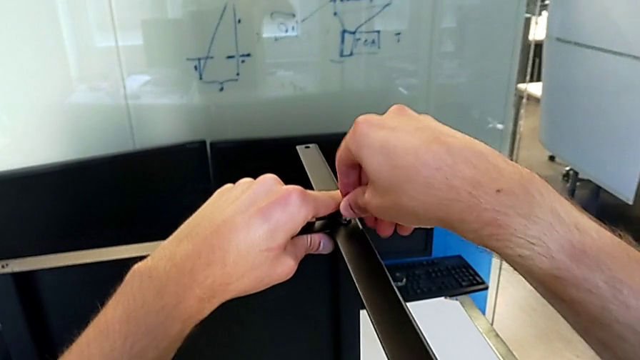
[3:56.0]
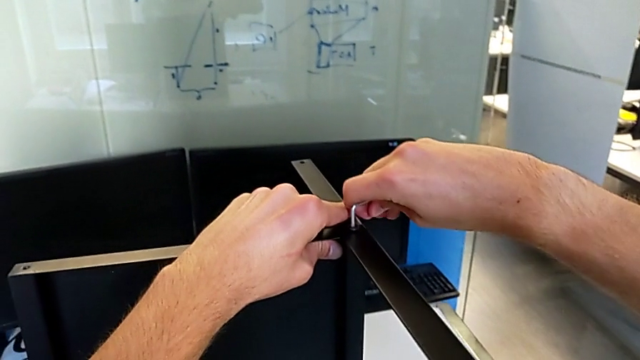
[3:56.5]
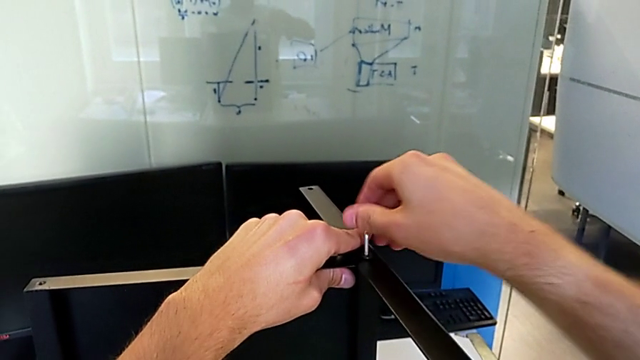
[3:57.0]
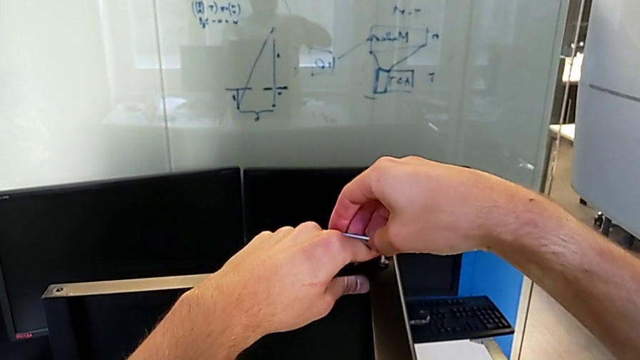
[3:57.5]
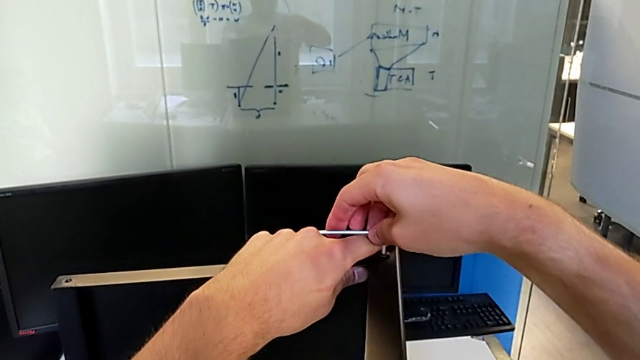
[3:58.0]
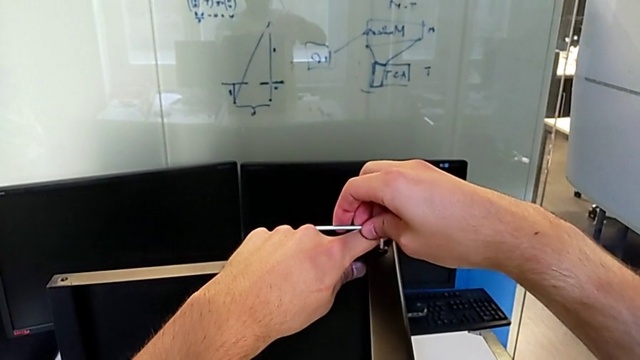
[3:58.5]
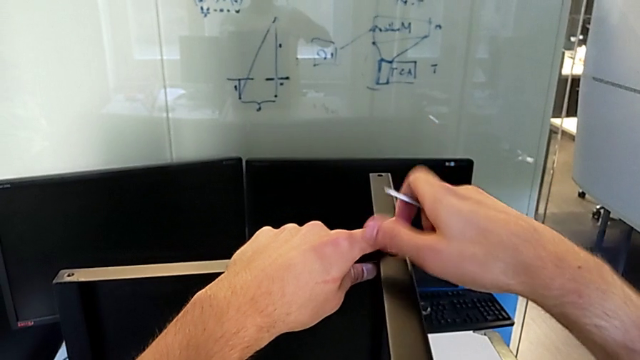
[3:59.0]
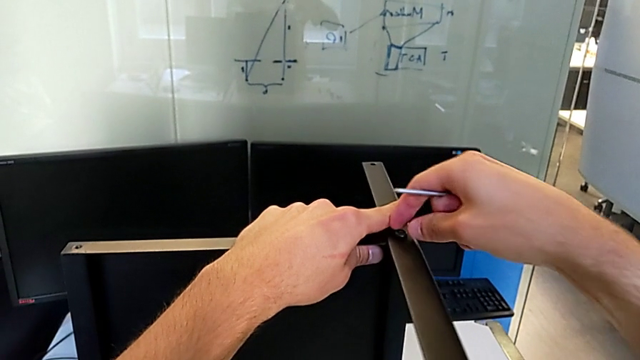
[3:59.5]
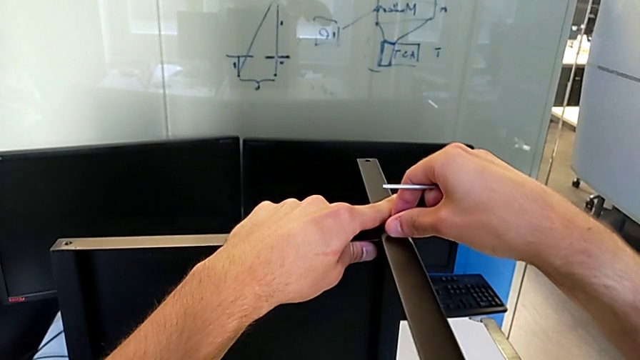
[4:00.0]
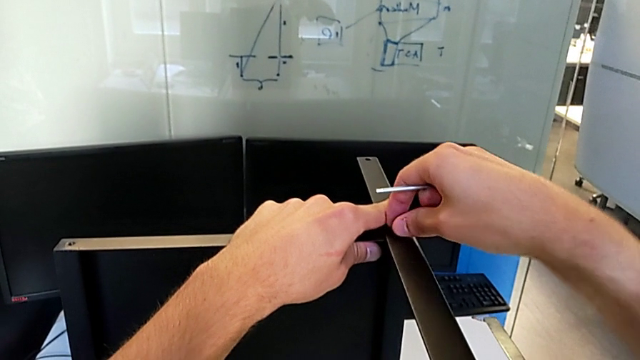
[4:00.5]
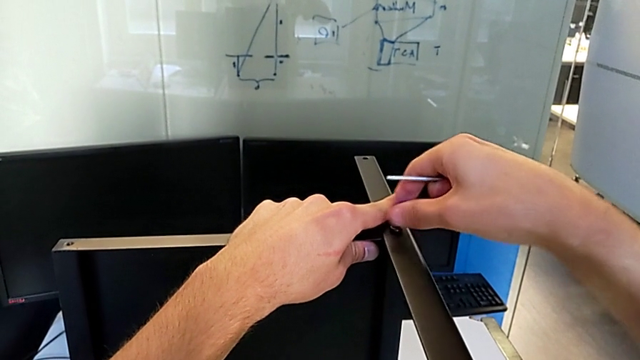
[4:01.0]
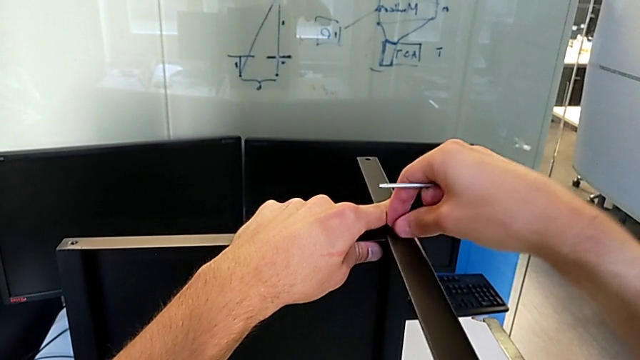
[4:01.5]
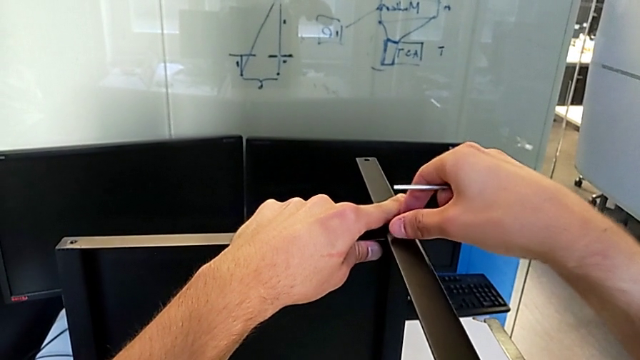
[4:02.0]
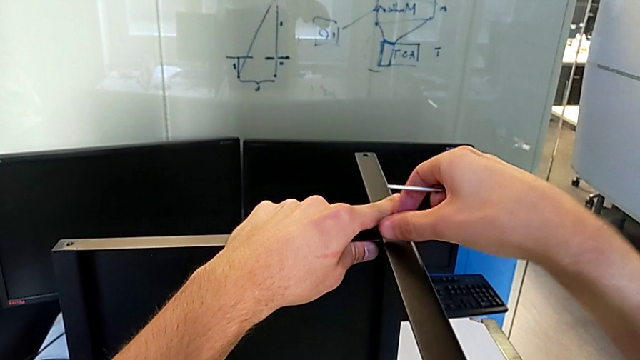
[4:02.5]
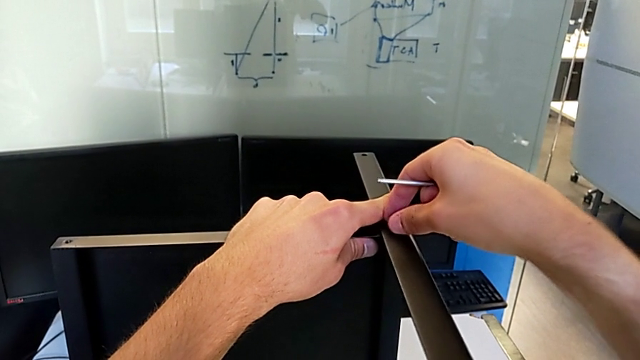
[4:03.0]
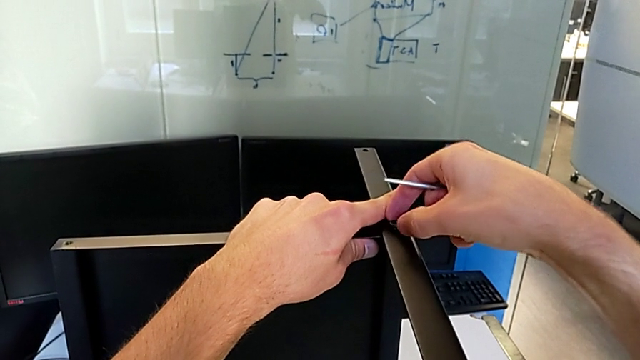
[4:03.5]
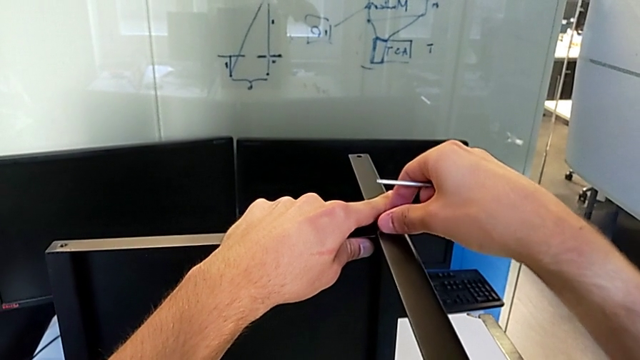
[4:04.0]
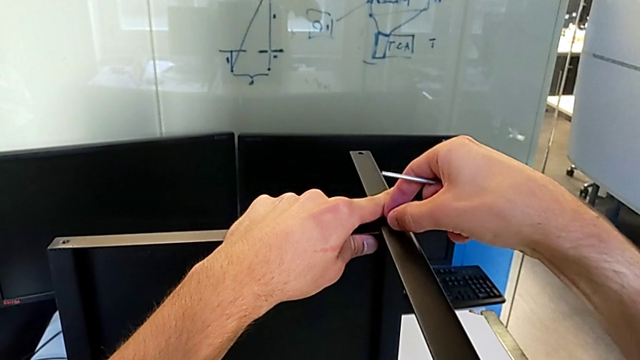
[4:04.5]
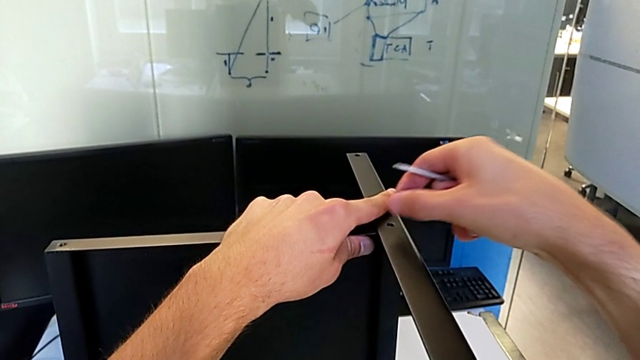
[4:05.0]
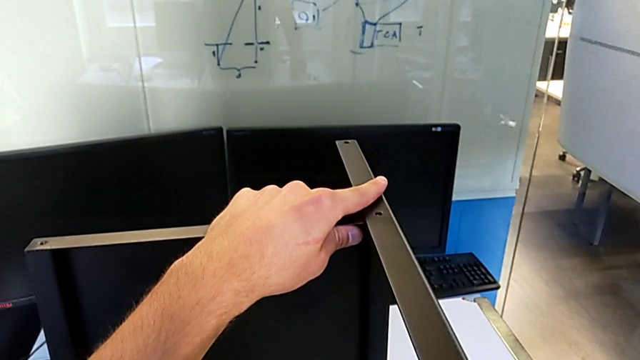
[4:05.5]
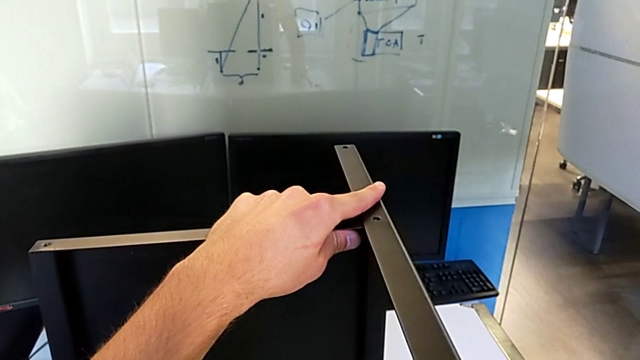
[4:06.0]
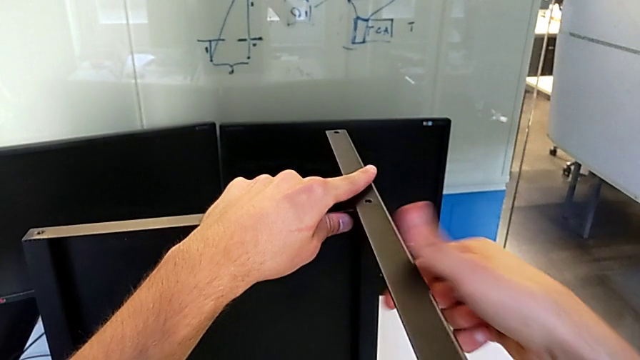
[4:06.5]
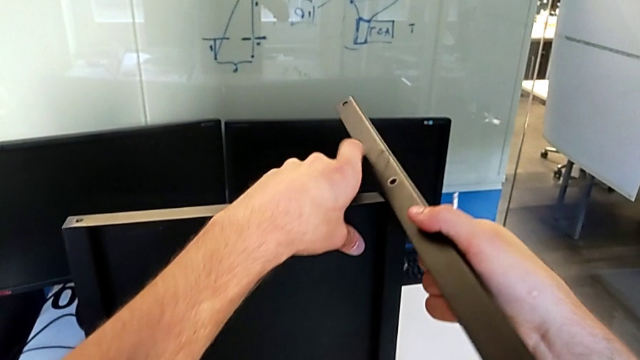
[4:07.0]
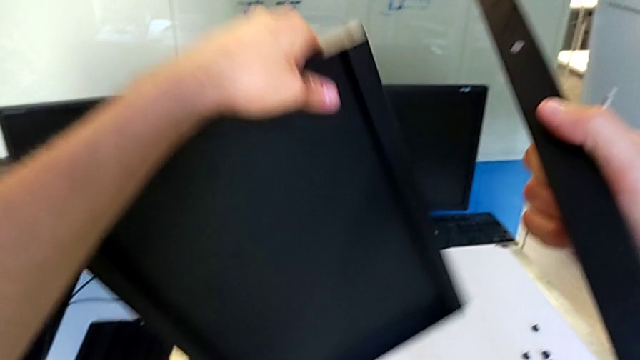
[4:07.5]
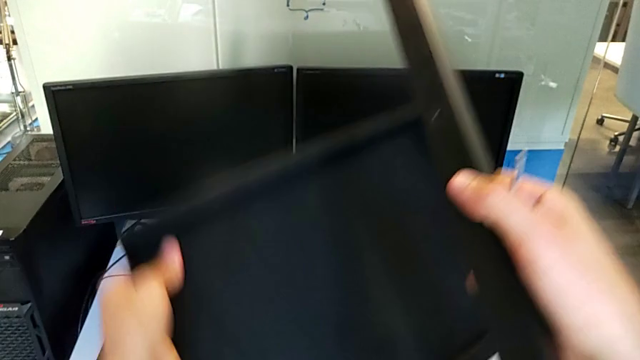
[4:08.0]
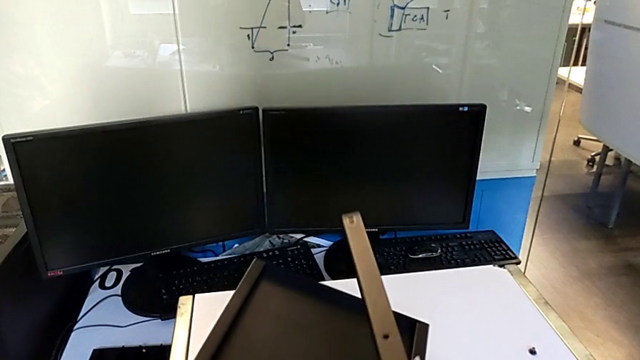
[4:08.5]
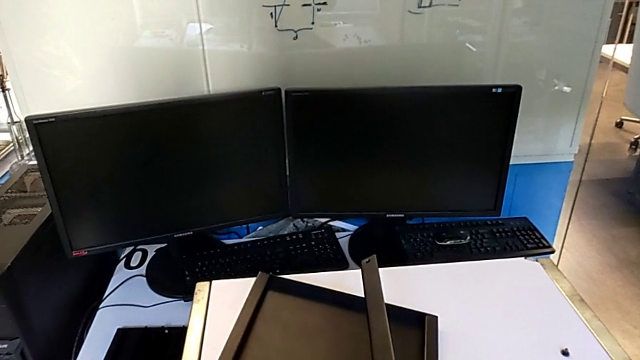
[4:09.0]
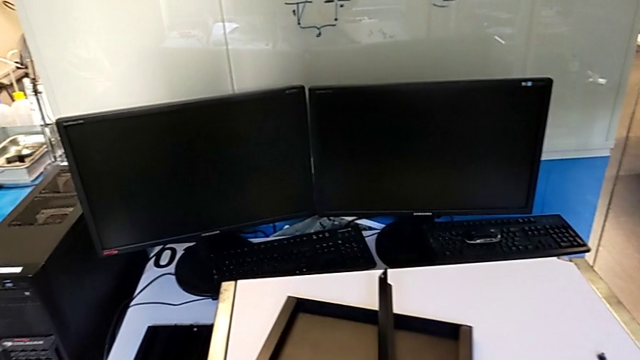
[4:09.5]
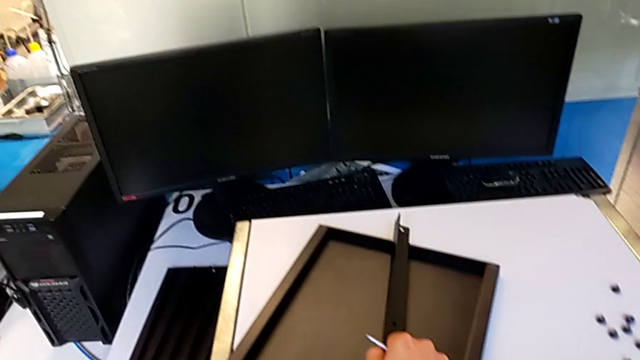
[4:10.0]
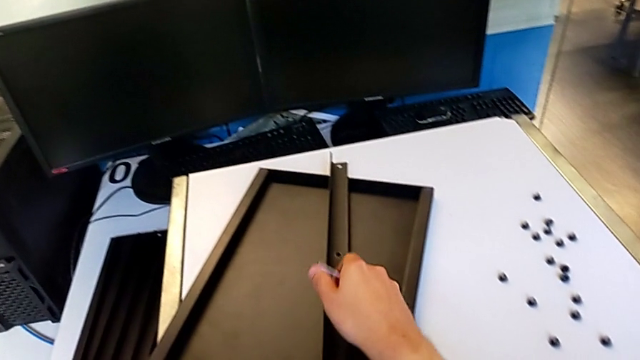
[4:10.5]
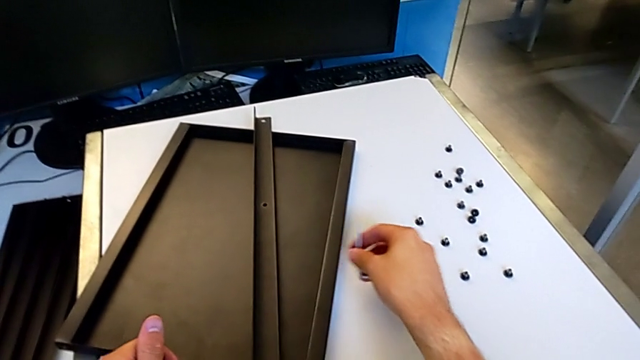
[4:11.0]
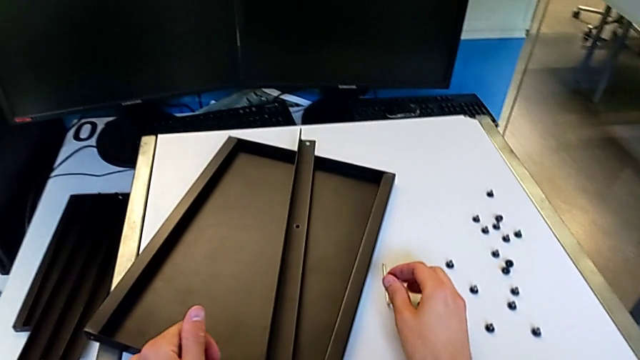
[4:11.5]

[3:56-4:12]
The camera wearer is disassembling the fourth leg along with the lower tray. They unscrew the hex socket head, withdraw the Allen wrench, unscrew the hex socket head, disassemble the hex socket head, place the hex socket head, disassemble the fourth leg with the right hand, rotate the top tray with the left hand, place the fourth leg with the right hand, place the top tray with the left hand and place the Allen wrench.
